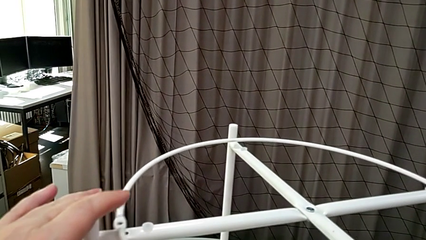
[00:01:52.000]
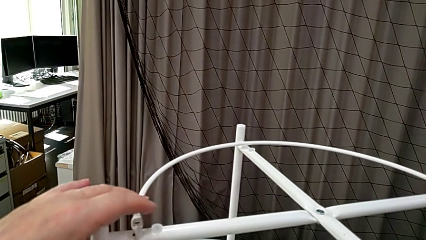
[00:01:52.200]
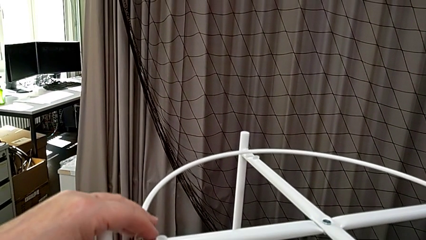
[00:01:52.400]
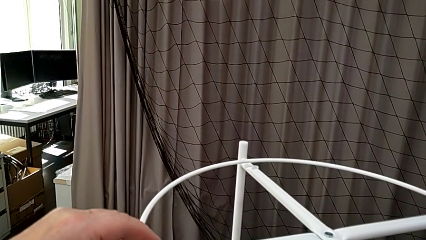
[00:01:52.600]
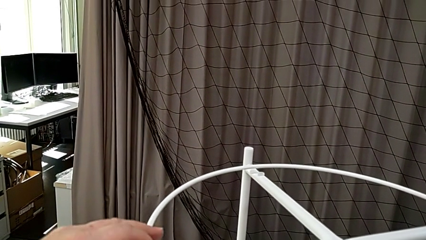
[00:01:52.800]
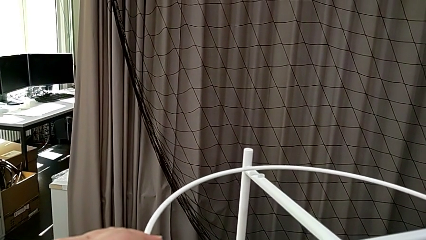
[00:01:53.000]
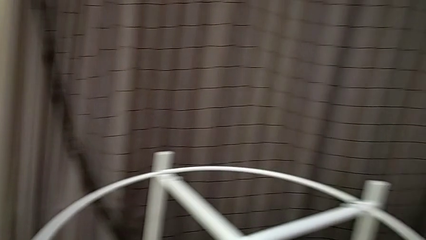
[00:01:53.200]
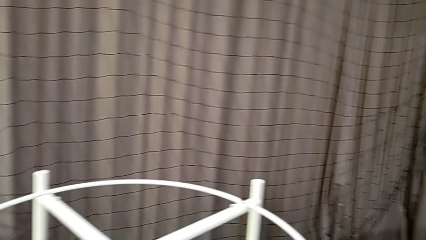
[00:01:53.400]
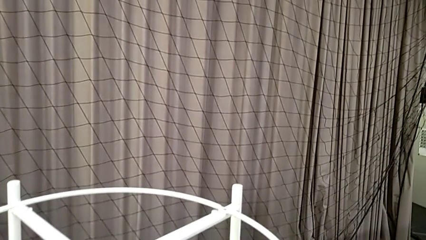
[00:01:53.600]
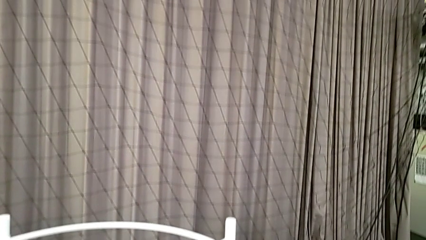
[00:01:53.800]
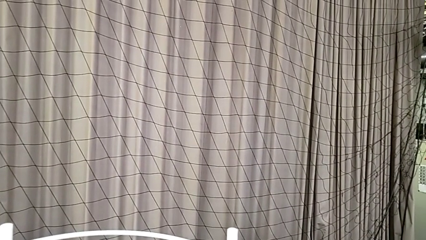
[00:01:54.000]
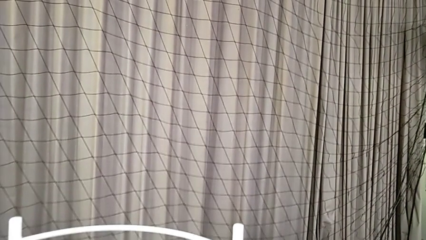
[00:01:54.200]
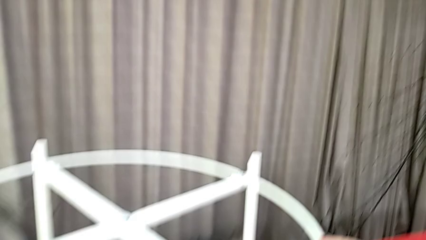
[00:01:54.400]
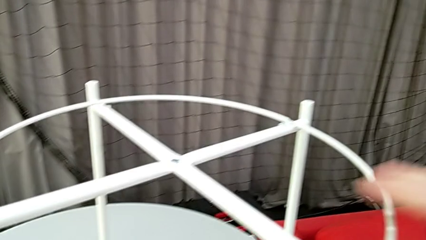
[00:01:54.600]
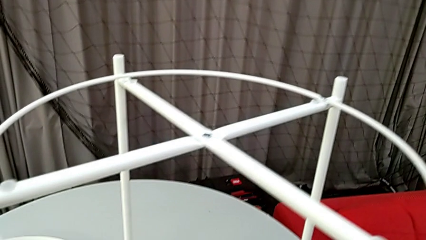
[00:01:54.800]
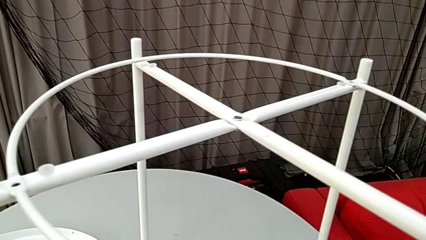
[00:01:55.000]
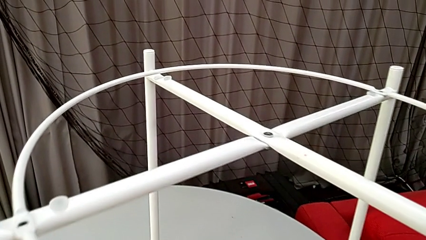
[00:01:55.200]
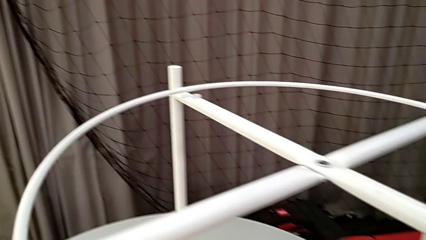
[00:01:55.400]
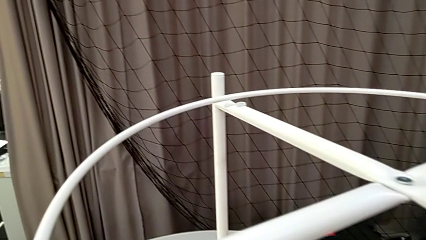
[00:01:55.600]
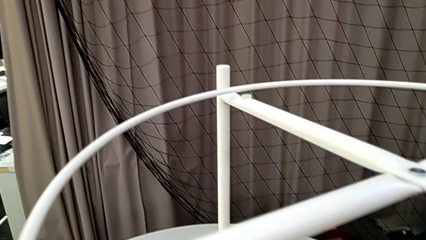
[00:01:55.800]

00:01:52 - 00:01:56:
The camera wearer is mounting the circle. They rotate the circle and inspect the tray table.

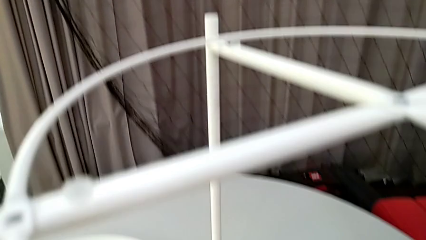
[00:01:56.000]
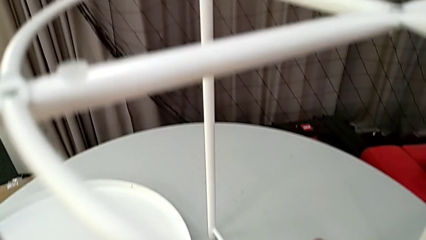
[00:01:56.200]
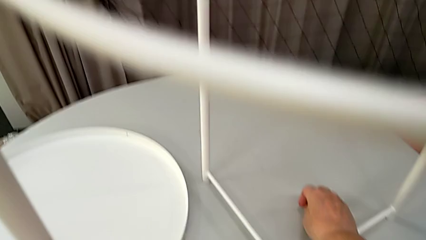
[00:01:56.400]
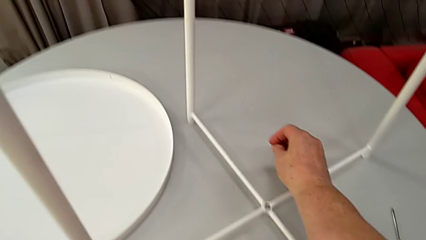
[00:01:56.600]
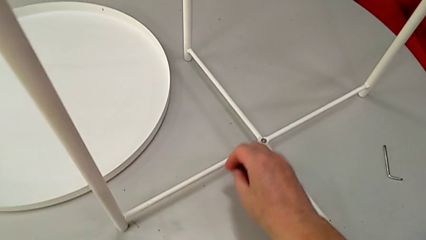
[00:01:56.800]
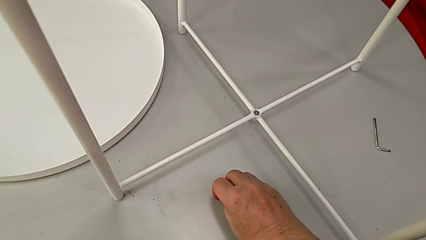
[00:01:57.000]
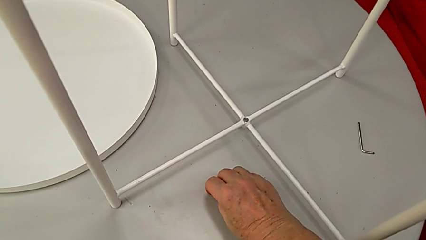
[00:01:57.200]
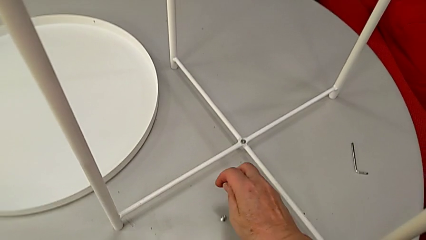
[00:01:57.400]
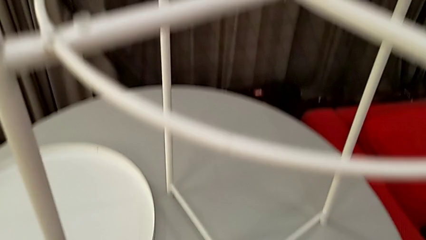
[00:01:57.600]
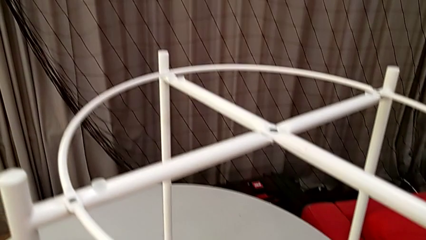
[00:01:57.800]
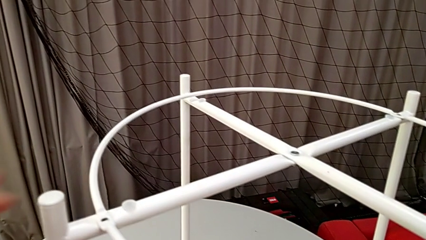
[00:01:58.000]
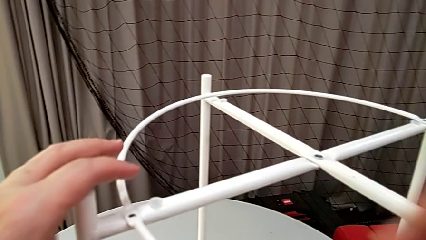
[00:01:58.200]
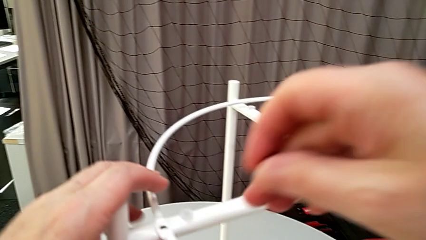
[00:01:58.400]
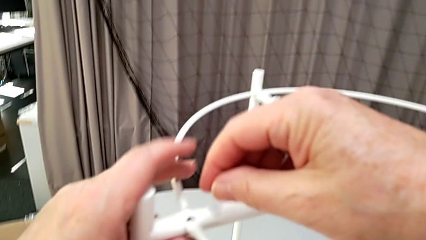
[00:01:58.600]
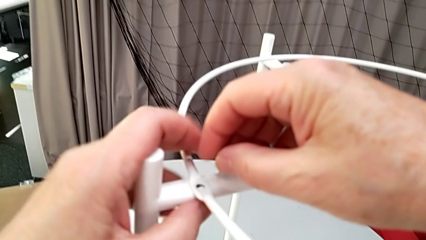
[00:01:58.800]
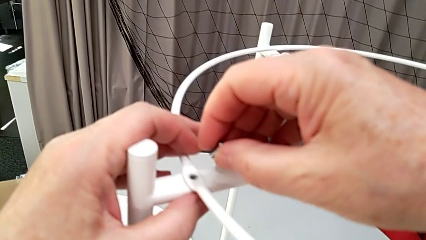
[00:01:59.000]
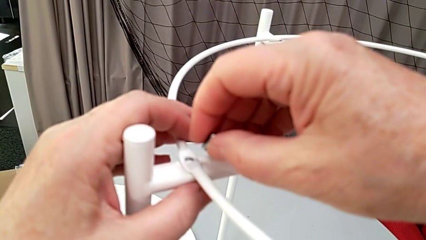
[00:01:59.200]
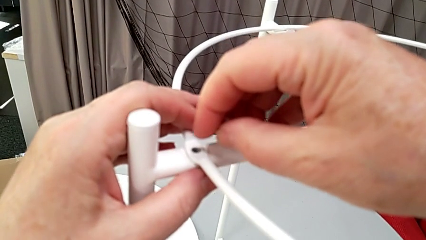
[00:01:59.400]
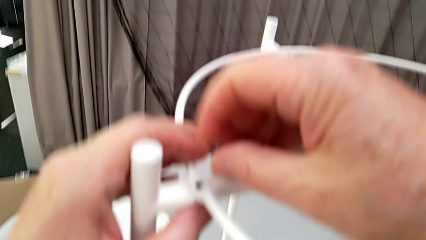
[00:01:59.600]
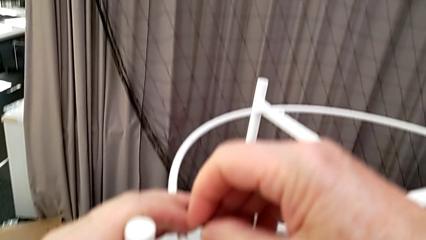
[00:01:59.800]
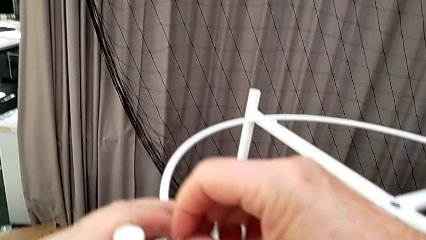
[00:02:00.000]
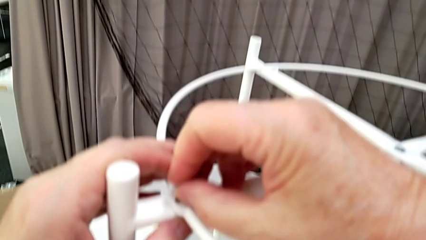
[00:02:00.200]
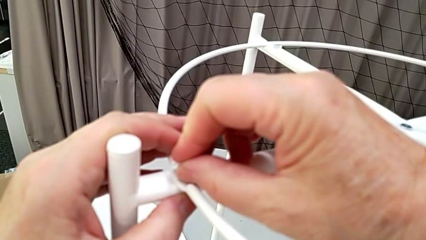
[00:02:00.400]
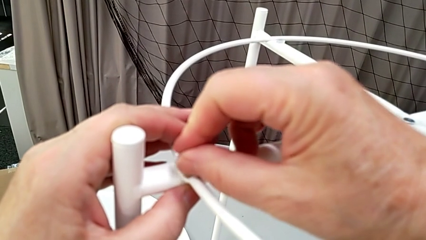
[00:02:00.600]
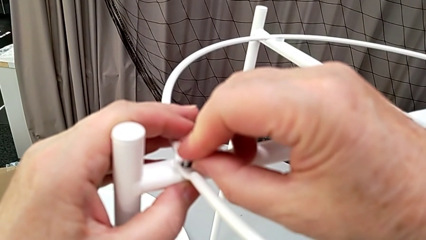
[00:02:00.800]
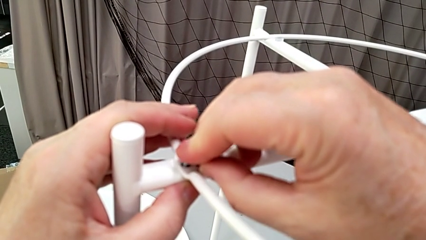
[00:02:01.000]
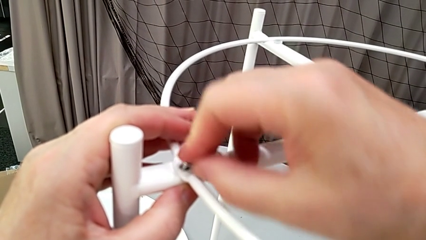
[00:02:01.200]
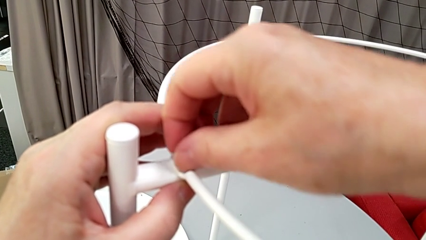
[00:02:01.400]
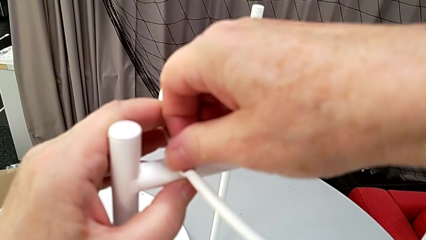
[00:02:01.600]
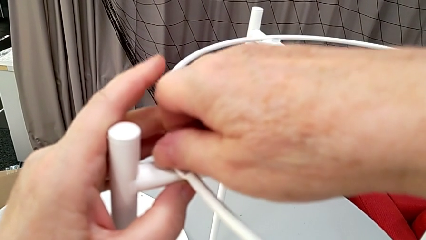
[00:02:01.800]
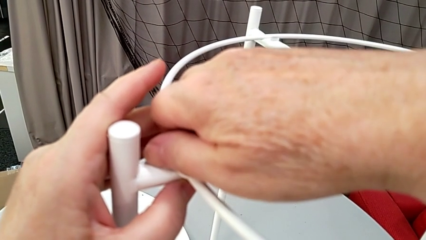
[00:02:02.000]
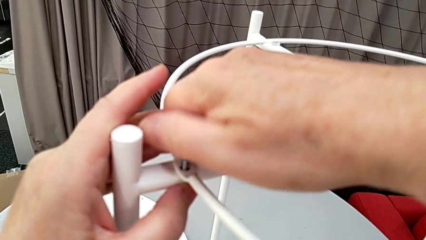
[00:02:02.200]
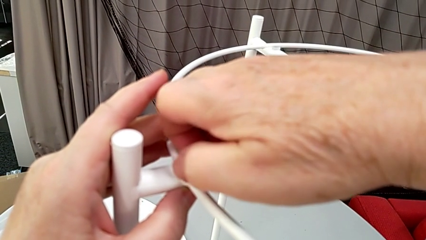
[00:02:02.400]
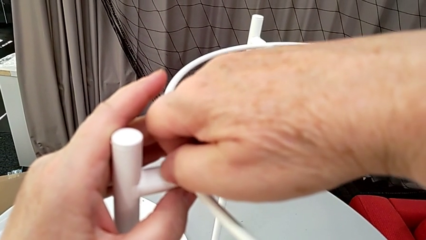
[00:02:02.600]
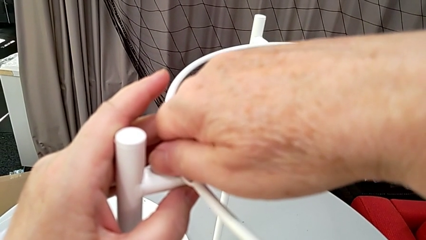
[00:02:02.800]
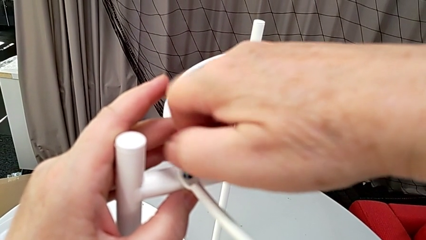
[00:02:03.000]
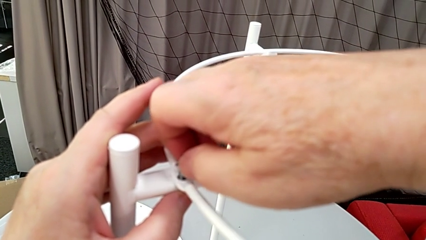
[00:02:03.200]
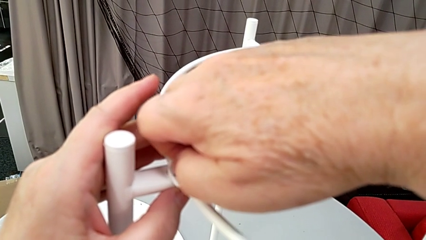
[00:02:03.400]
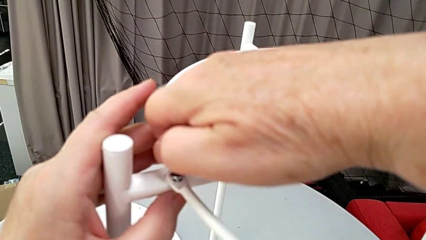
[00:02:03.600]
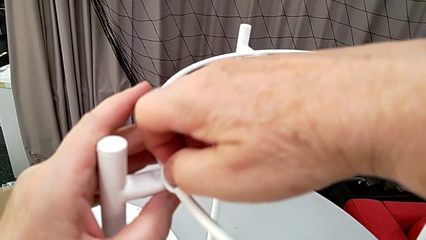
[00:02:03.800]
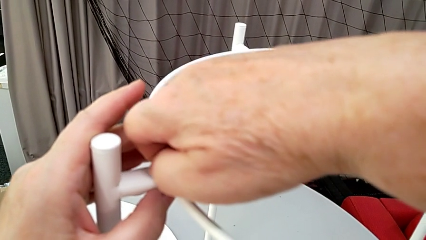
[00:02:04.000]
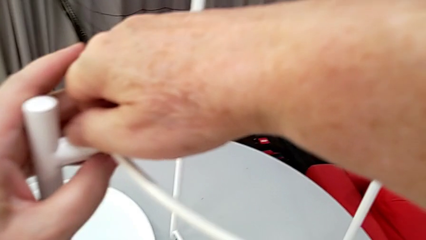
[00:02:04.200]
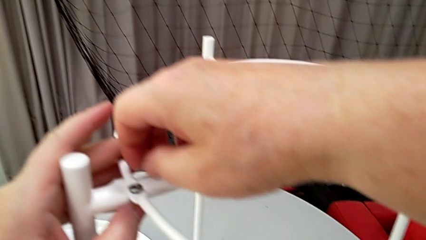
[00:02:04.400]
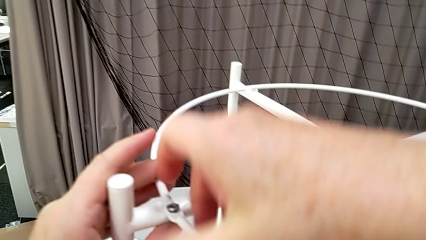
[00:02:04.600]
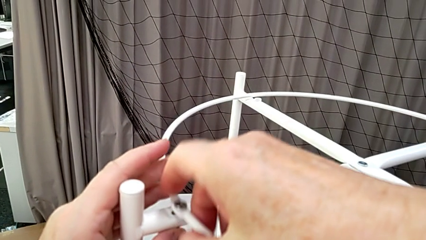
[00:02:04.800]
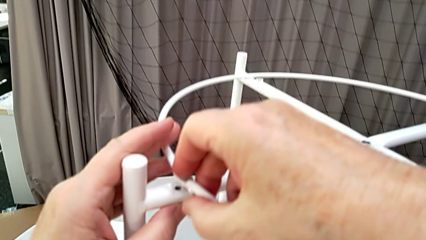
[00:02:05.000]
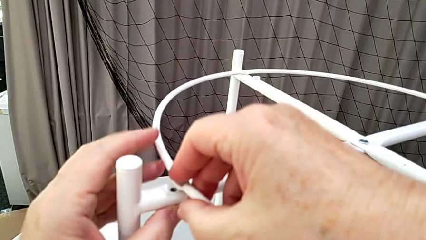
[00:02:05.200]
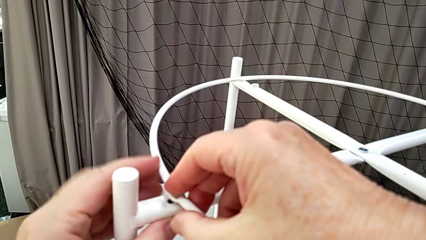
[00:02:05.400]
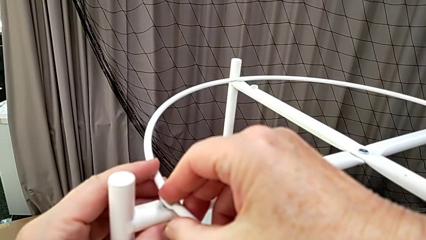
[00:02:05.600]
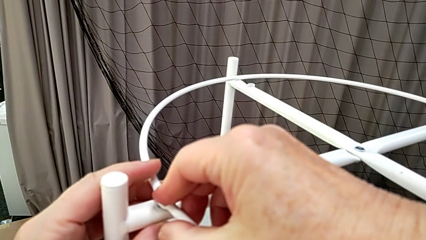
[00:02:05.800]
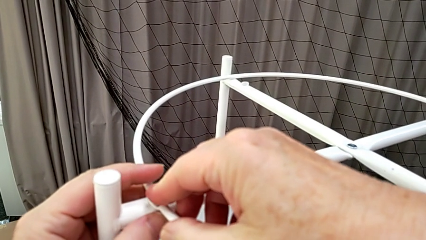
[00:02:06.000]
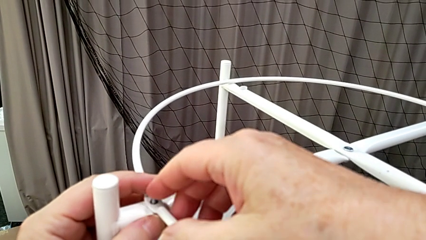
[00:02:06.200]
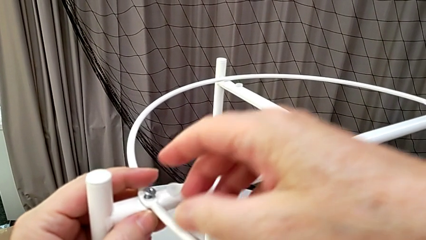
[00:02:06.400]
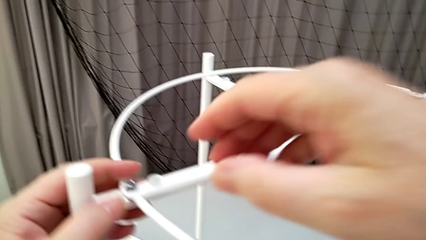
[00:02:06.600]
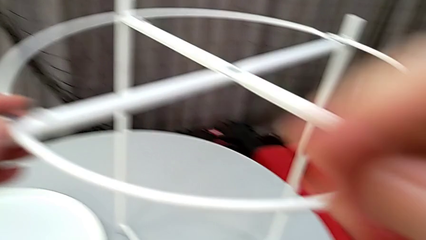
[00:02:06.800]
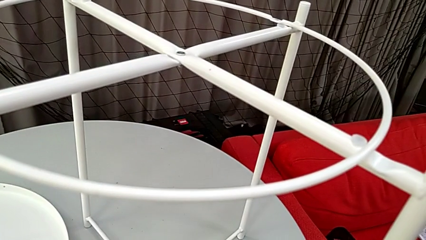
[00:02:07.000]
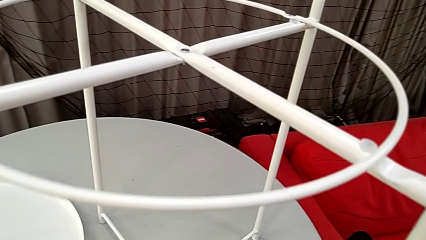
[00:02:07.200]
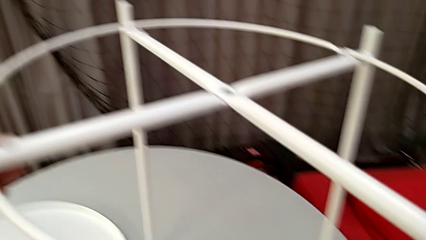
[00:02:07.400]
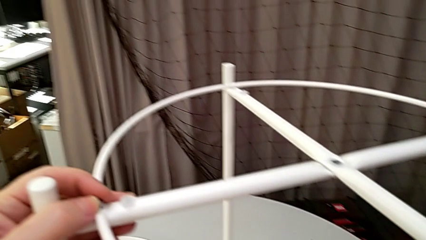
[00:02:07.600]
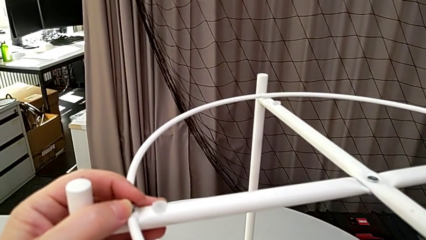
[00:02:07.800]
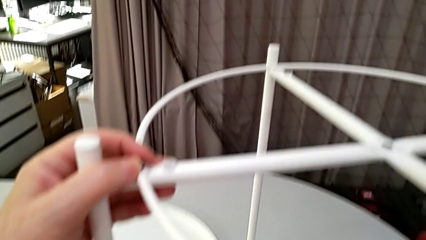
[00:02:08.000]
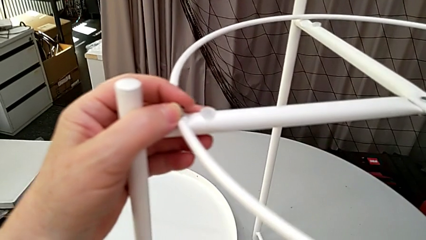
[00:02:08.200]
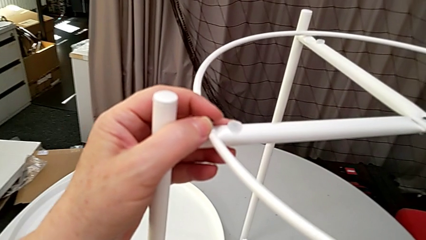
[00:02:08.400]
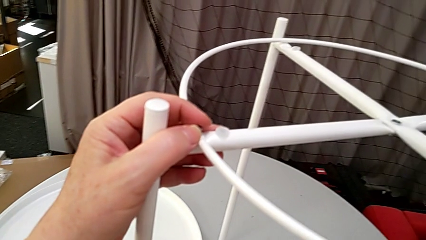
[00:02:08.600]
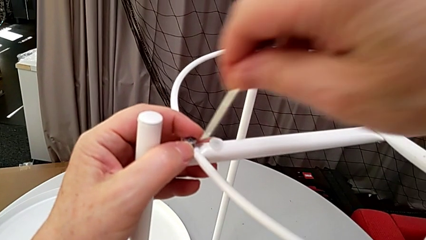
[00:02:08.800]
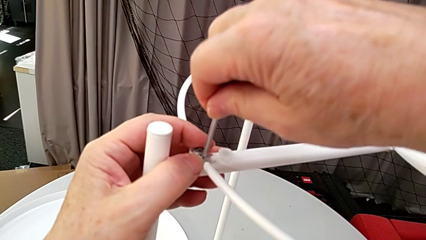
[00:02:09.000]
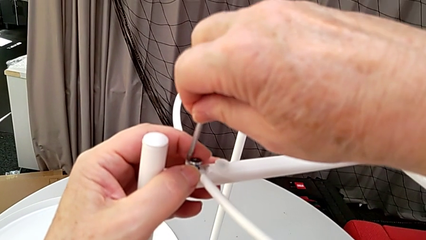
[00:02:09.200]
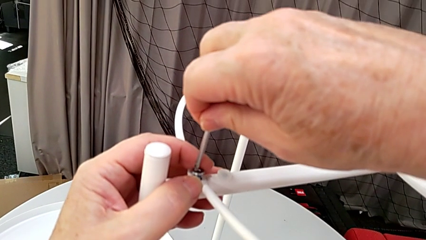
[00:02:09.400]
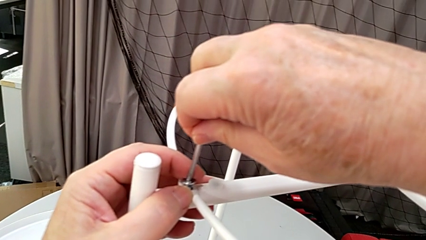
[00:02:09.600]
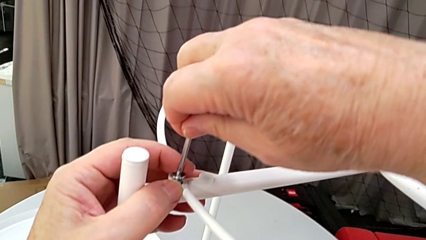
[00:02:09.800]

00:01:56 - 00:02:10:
The camera wearer is screwing the circle into place. They grab the screw, insert the hex socket head, screw it, grab the Allen wrench and insert it.
